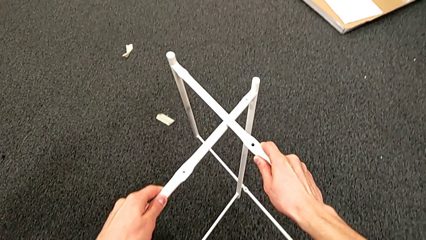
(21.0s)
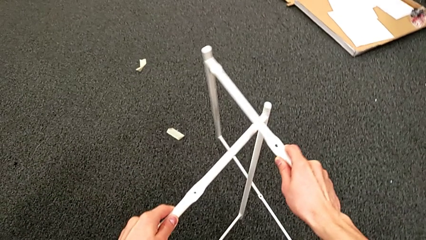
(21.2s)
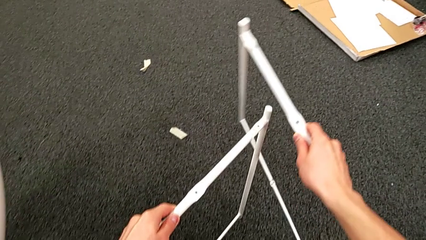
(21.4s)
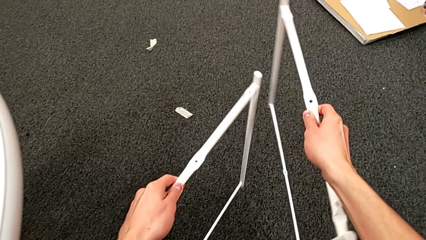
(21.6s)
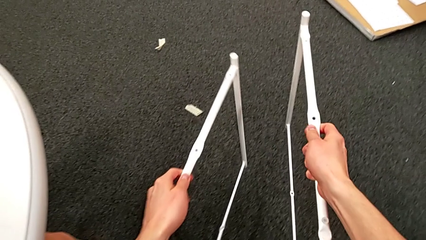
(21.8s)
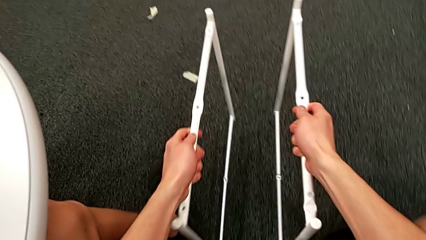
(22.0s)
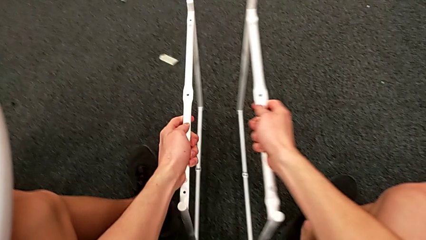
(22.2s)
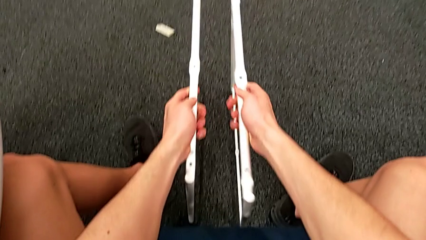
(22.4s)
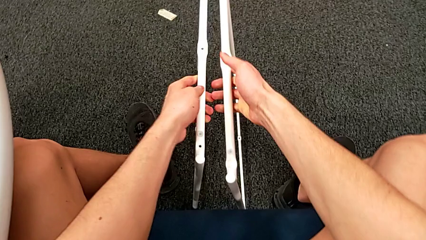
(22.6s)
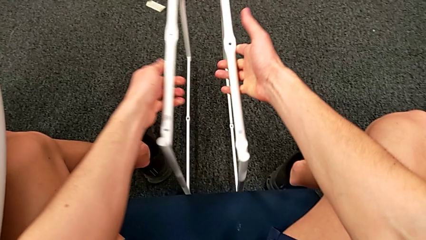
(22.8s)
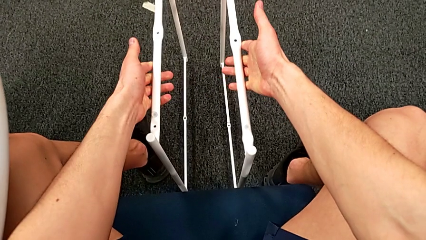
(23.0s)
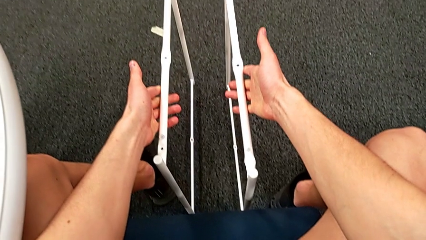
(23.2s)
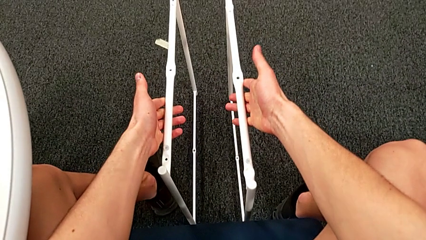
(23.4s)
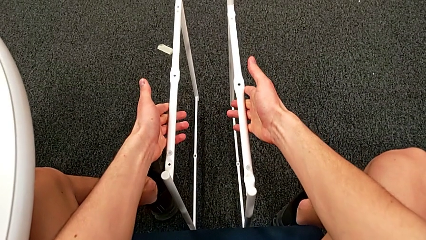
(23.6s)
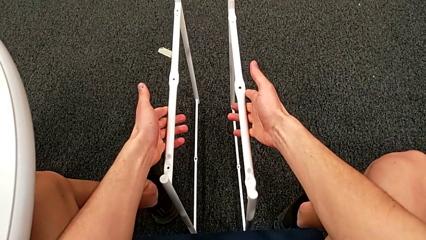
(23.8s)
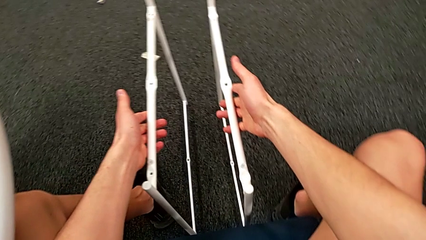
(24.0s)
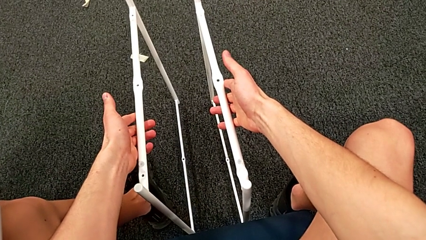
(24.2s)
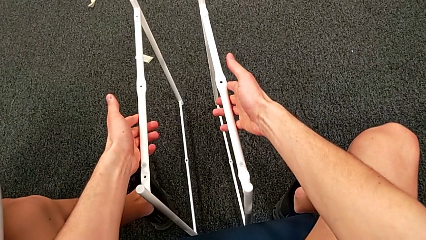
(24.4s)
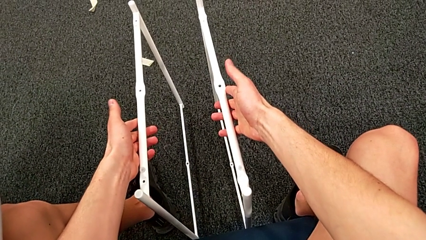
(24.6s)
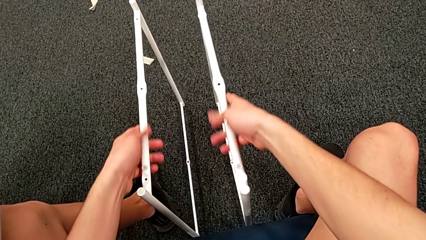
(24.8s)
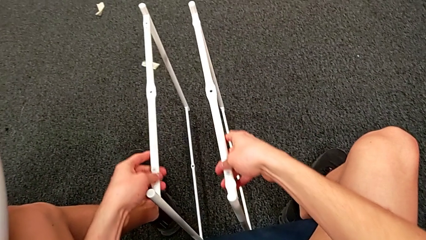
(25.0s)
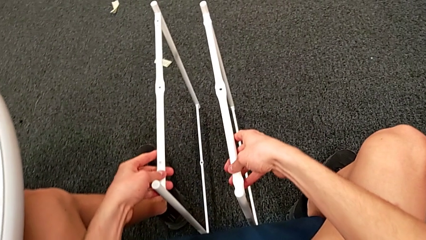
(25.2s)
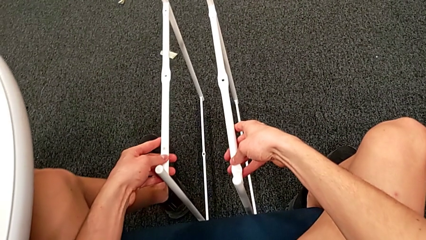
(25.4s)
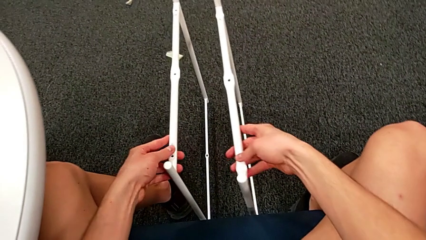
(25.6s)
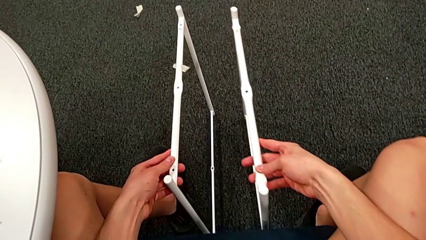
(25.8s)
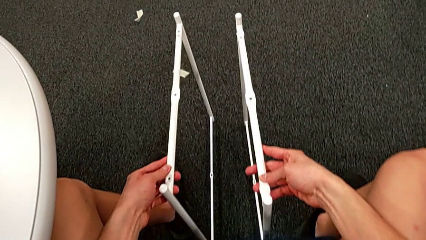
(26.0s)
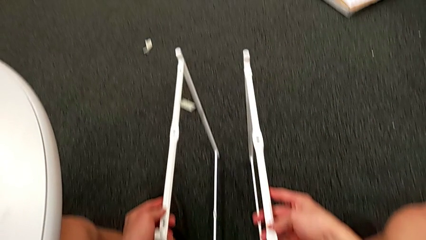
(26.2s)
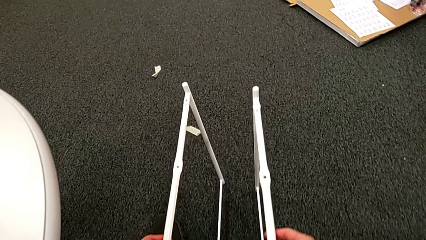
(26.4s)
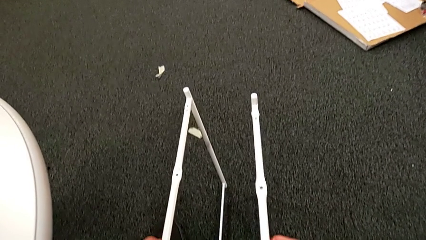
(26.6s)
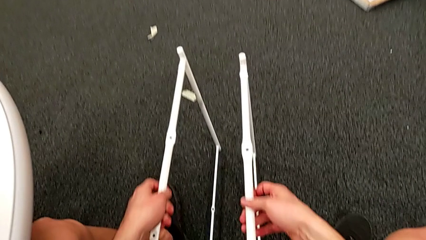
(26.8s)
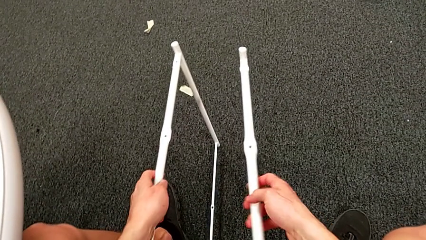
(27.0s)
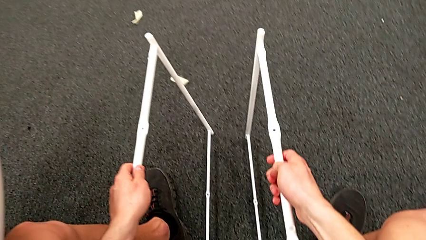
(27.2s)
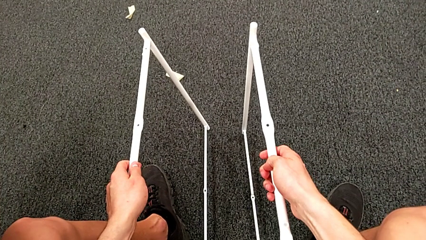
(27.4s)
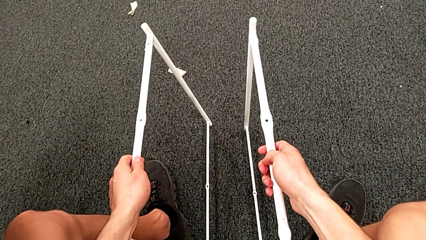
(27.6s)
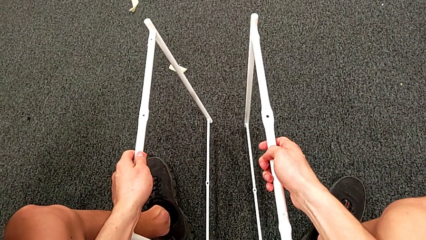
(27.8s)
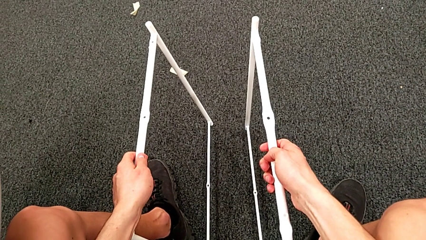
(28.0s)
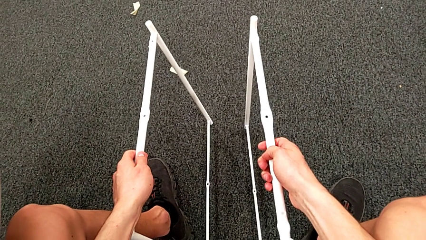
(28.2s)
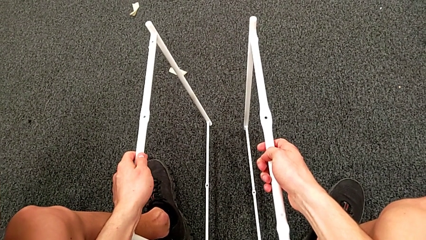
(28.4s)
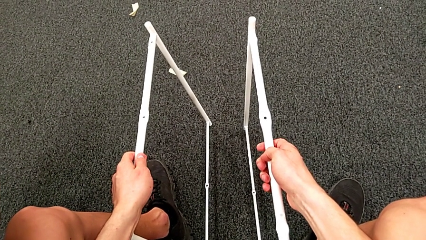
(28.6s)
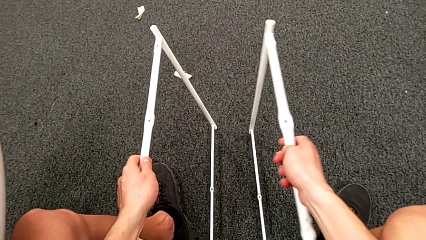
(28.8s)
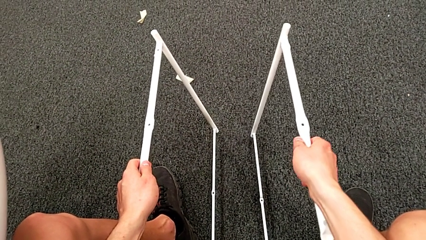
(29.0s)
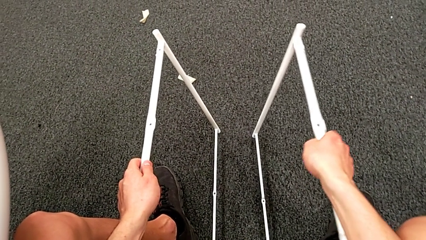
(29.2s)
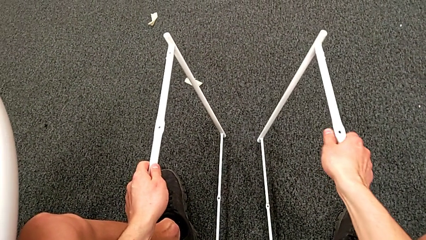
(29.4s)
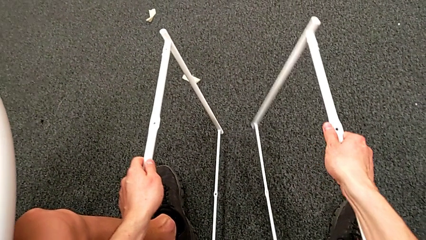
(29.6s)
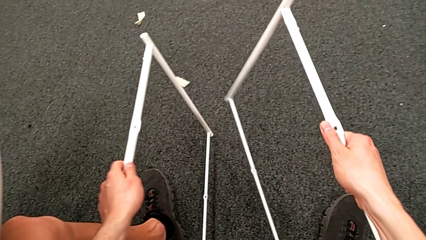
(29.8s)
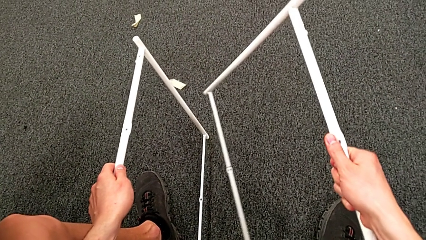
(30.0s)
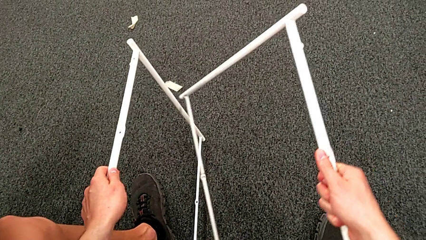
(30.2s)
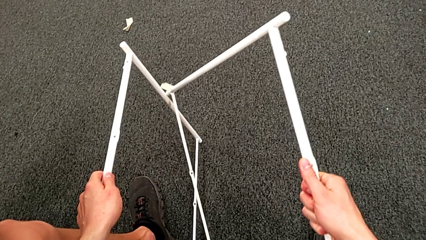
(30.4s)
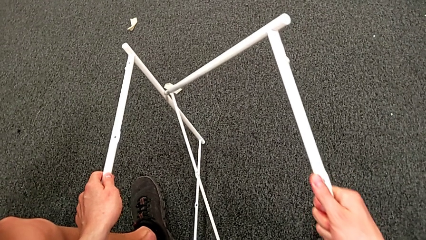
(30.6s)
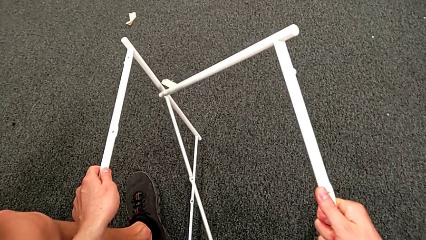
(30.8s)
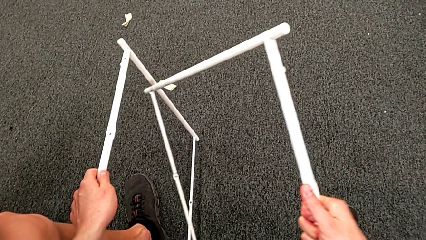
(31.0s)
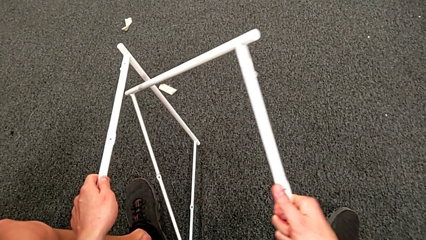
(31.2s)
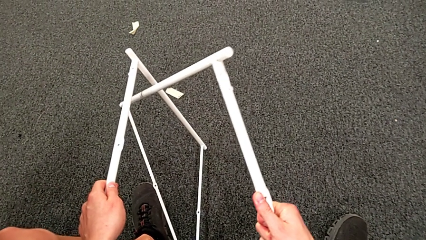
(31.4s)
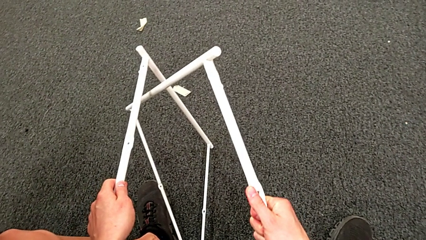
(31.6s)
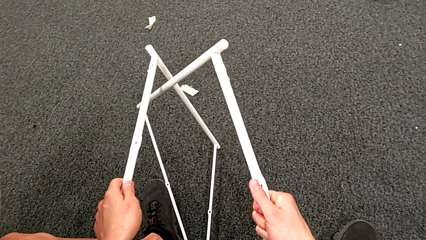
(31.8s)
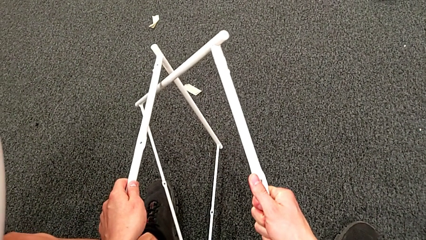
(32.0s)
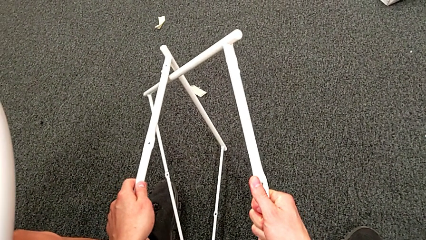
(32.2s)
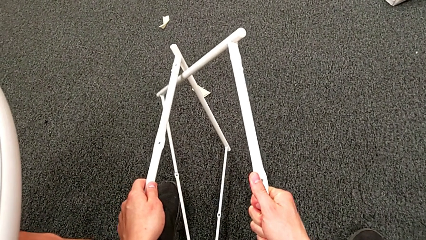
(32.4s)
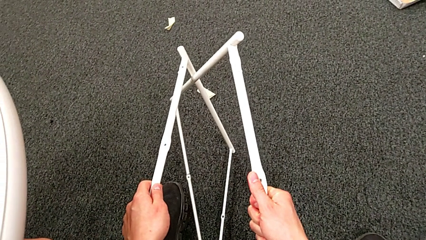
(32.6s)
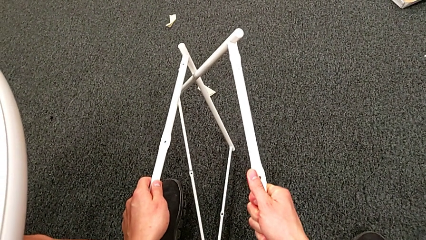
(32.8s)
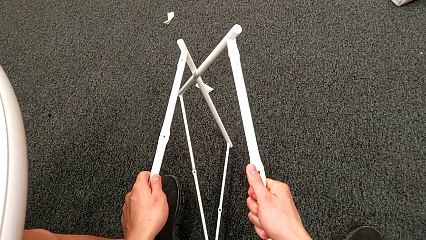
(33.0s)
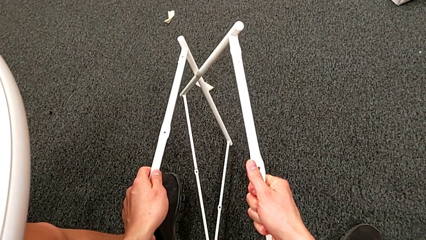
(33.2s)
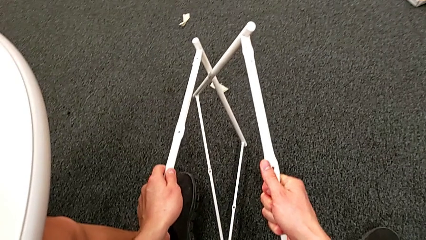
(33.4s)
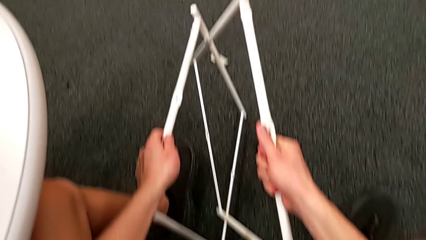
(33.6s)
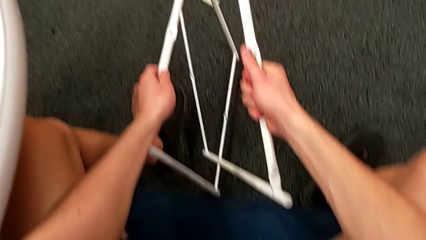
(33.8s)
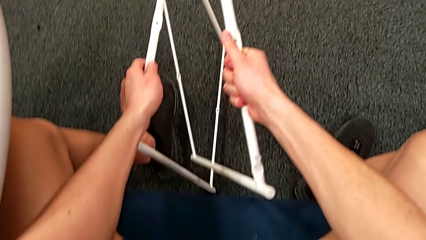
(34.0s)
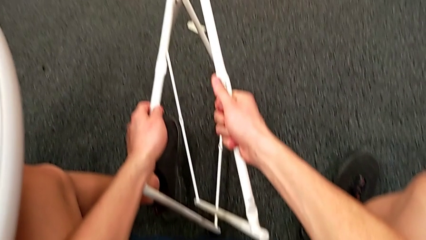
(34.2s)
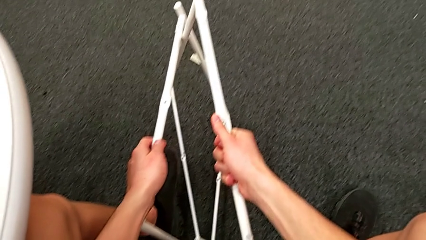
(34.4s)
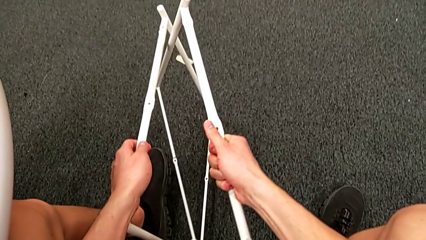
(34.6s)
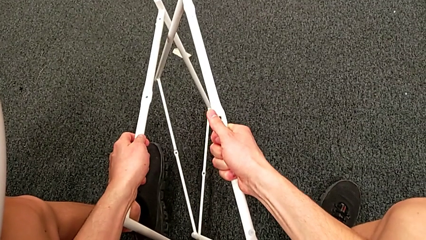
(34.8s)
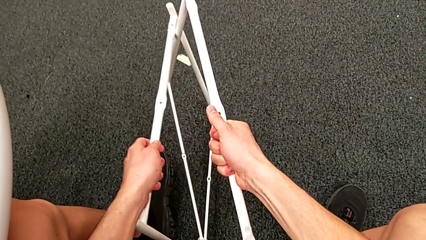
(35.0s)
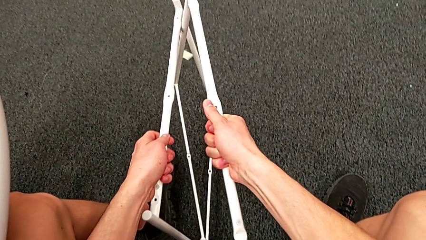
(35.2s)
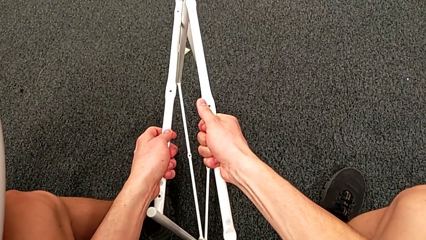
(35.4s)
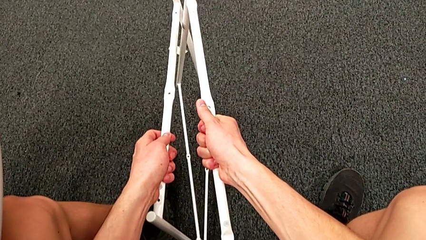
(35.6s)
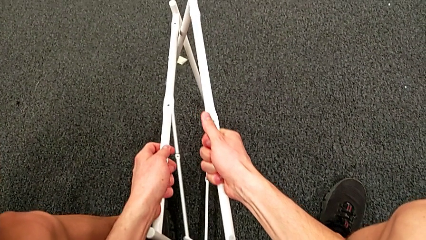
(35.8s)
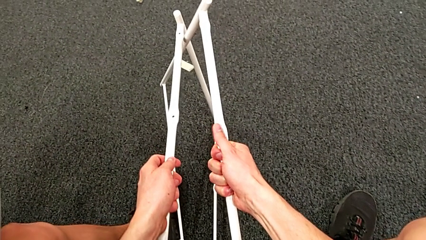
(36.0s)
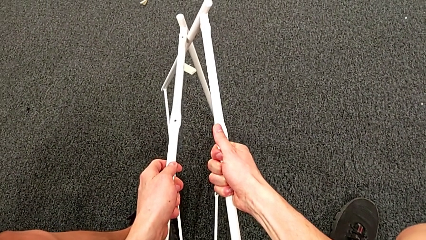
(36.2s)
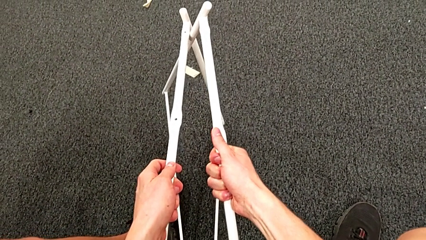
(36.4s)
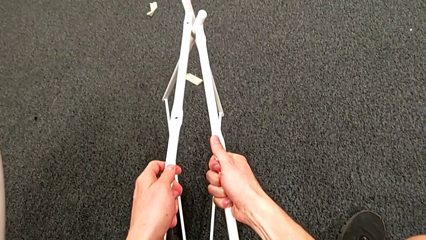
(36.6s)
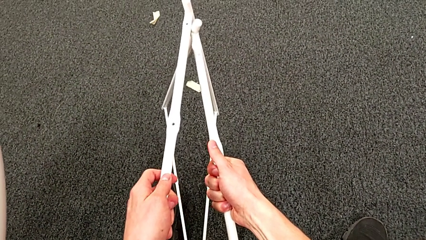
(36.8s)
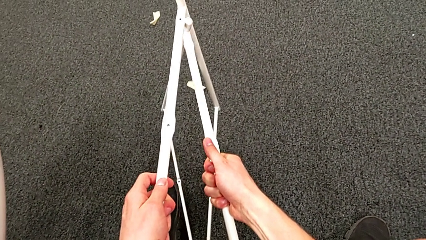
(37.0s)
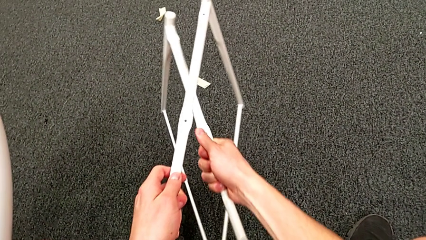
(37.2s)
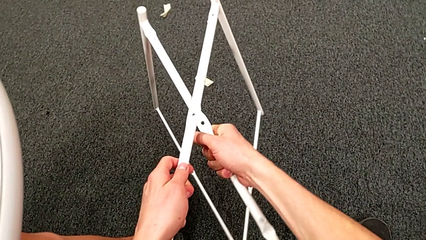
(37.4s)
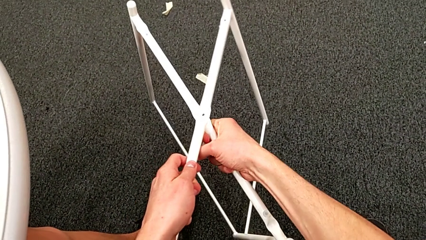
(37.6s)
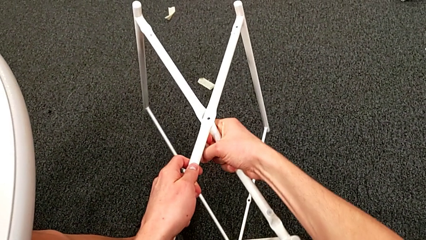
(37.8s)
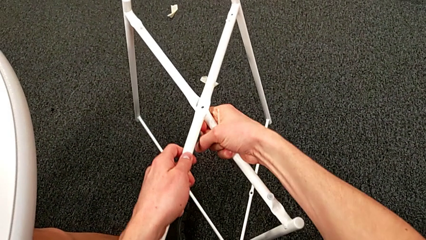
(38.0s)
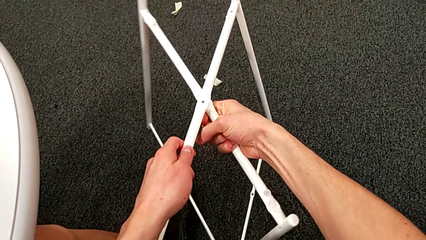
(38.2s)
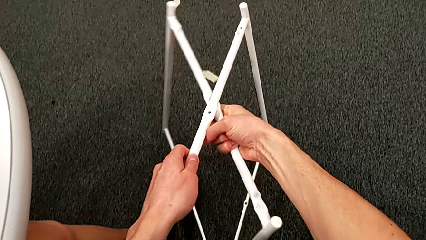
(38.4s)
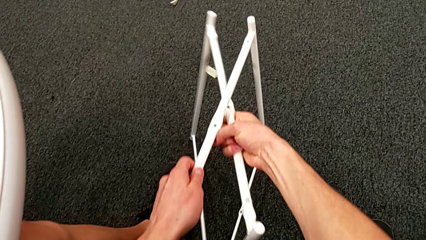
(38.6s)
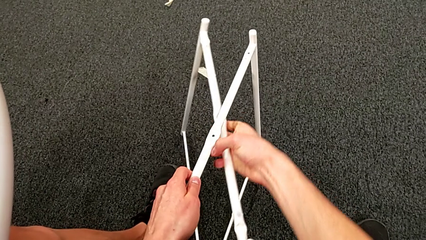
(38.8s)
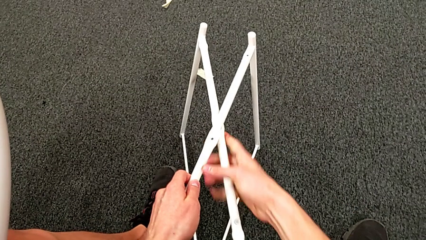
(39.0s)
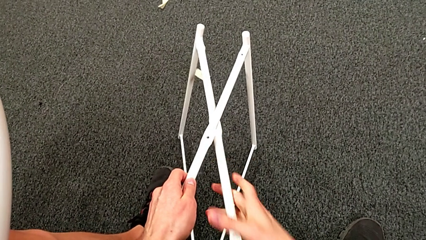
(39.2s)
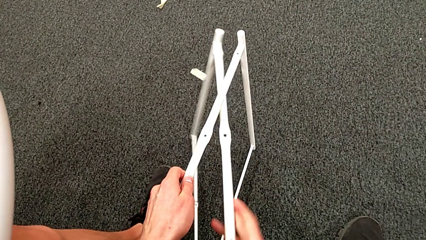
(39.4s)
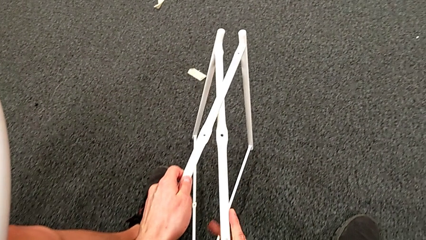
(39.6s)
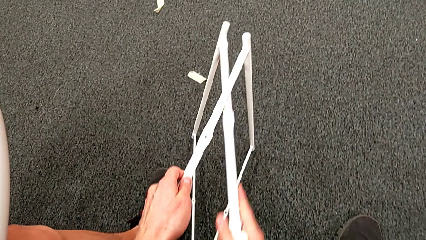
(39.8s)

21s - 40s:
The camera wearer is assembling the table legs. They withdraw the leg, hold it and begin to wrongly align it, not even trying to cross the legs correctly.
